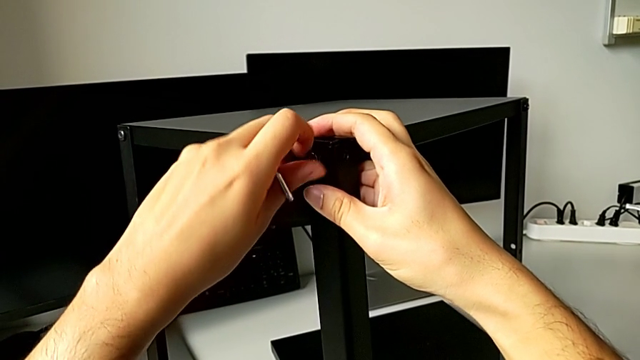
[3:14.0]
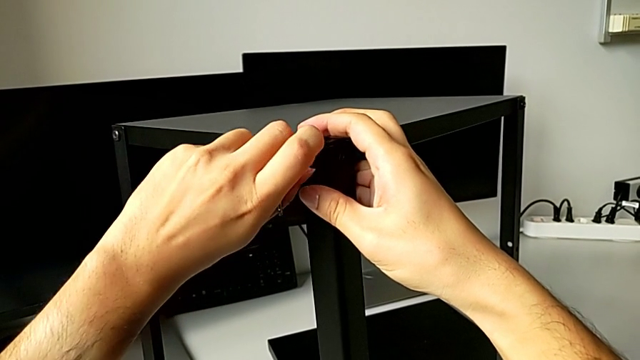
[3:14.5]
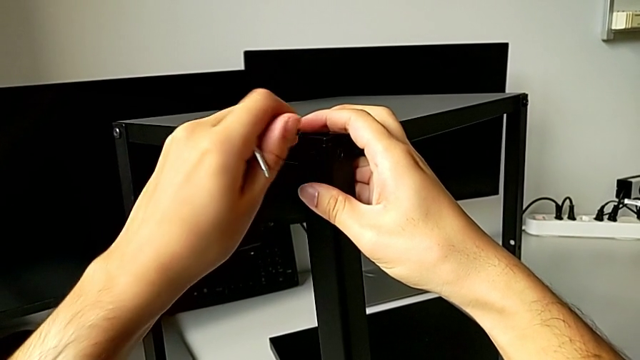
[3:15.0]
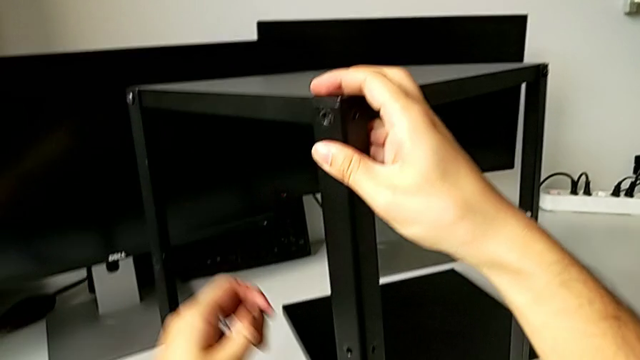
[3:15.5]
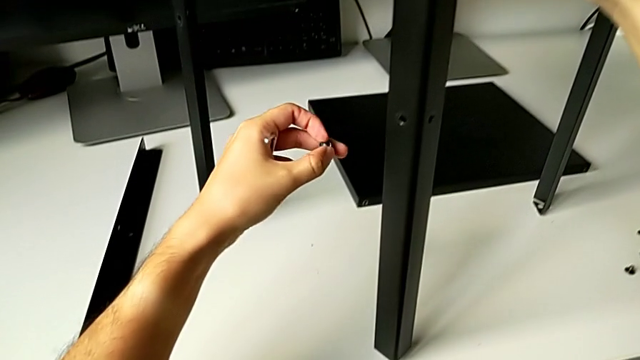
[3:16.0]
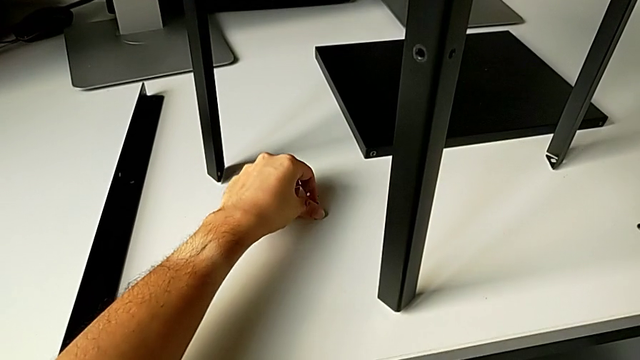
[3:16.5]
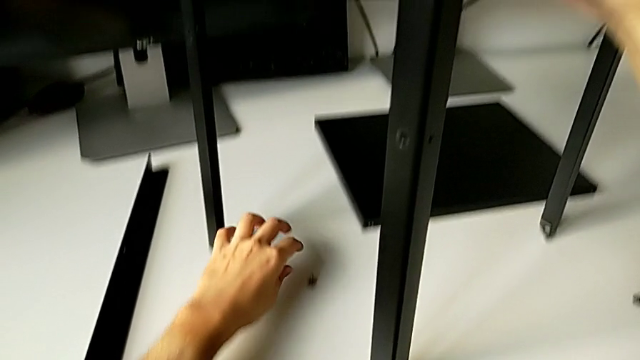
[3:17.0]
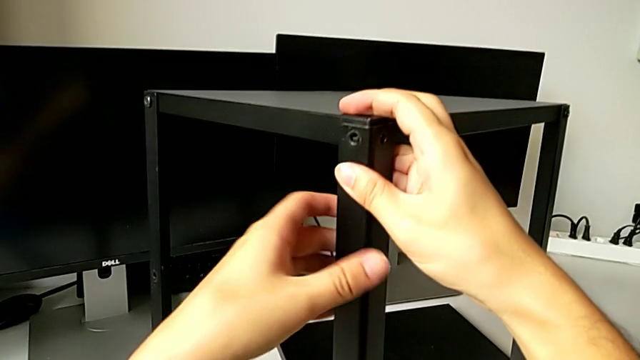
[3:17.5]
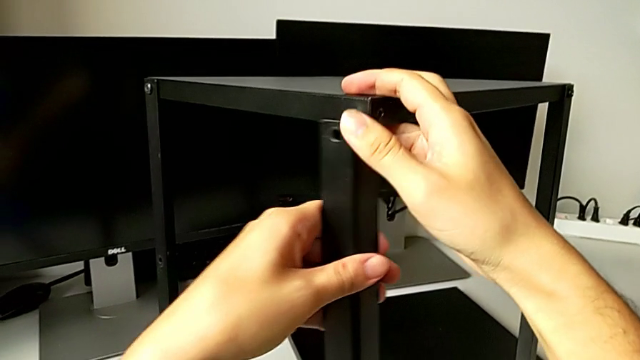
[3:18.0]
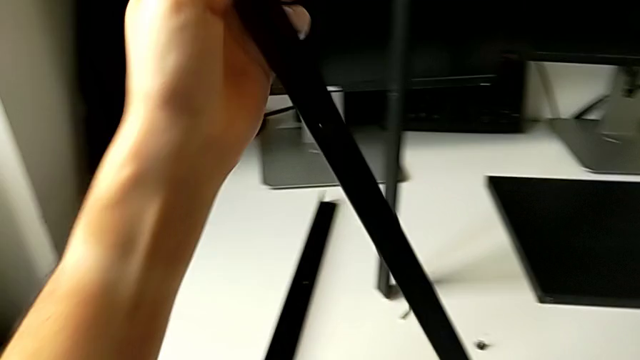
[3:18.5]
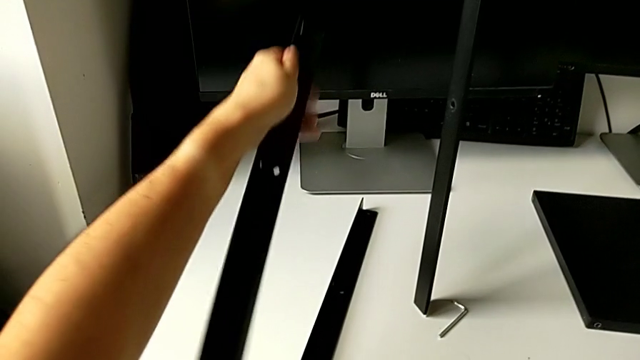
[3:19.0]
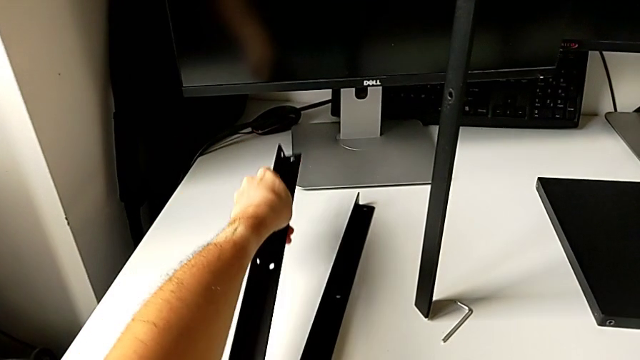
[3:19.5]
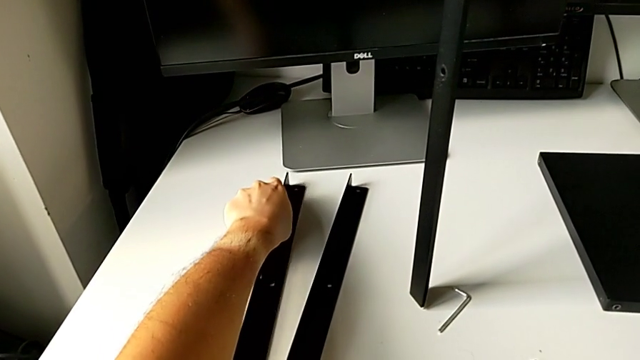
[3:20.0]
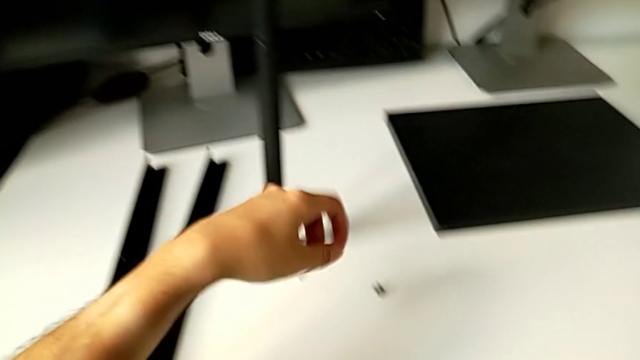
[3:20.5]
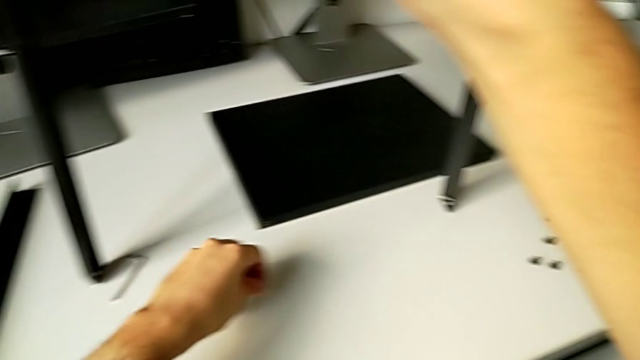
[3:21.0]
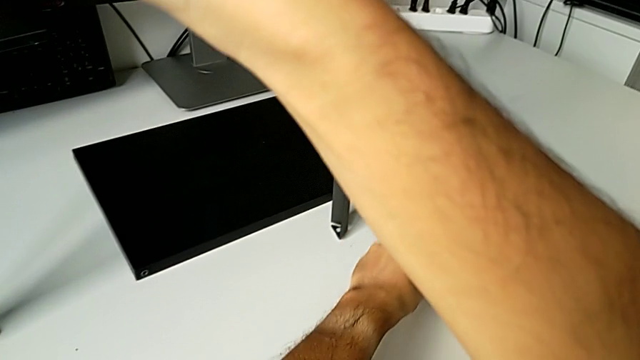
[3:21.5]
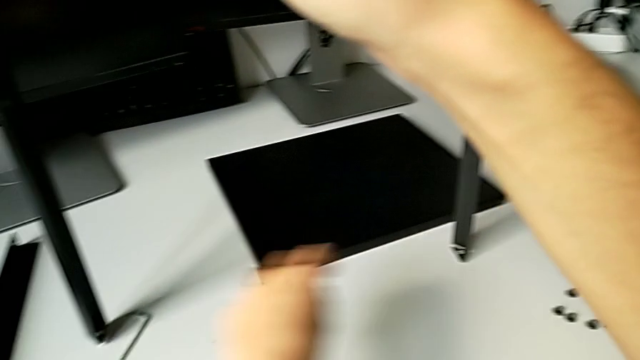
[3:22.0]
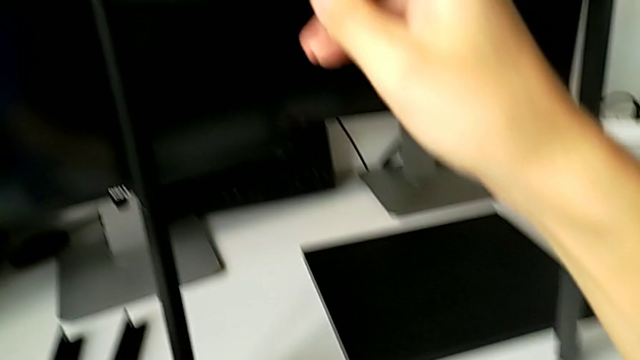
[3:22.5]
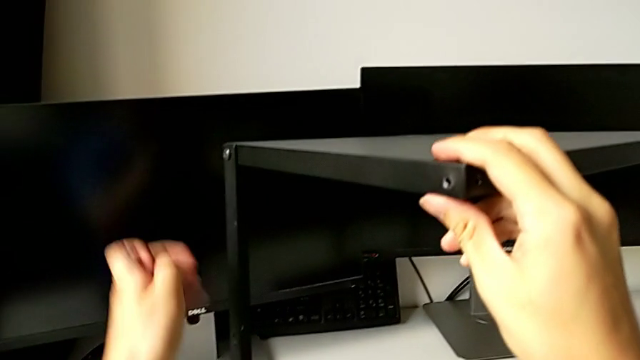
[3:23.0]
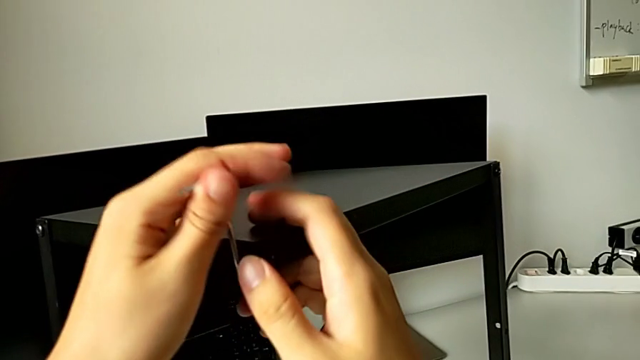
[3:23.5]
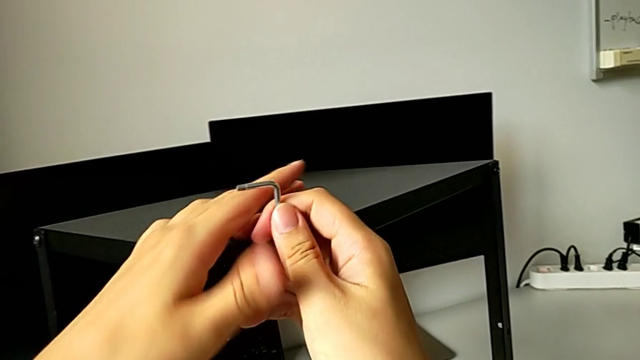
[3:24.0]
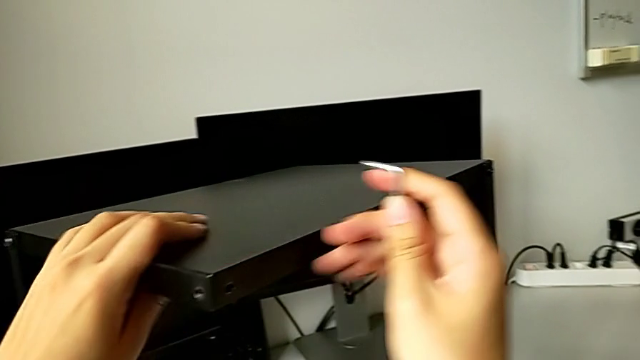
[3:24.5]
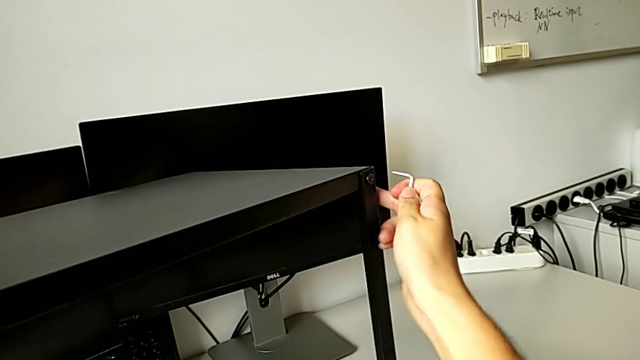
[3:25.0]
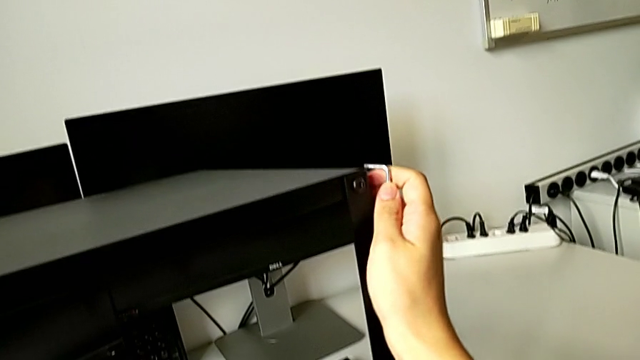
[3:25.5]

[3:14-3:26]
The camera wearer is unscrewing the top hex socket head from the leg and the shelf. They disassemble the hex socket head, place it, place the Allen wrench, disassemble the leg, place it, grab the hex socket head, place it, grab the Allen wrench and approach the hex socket head.

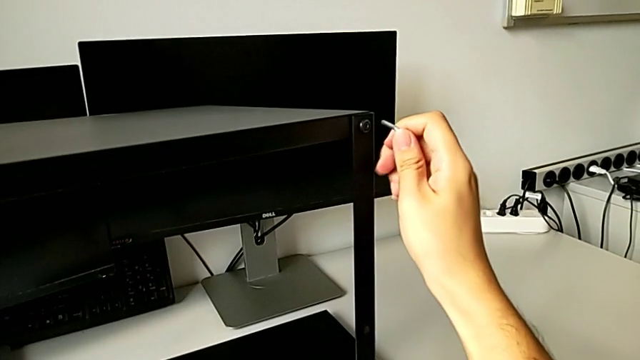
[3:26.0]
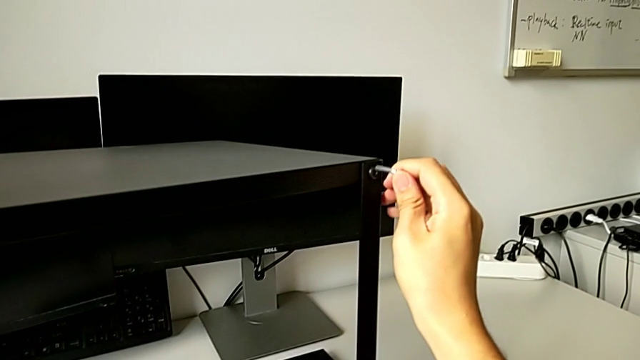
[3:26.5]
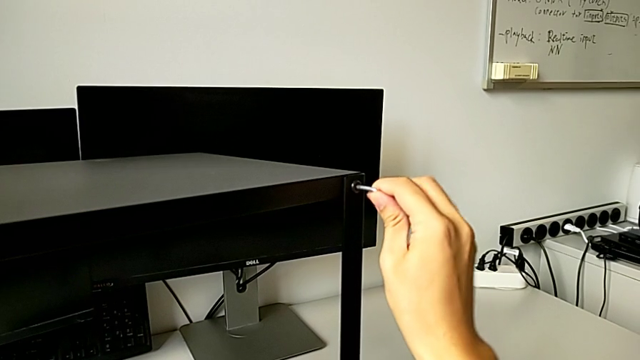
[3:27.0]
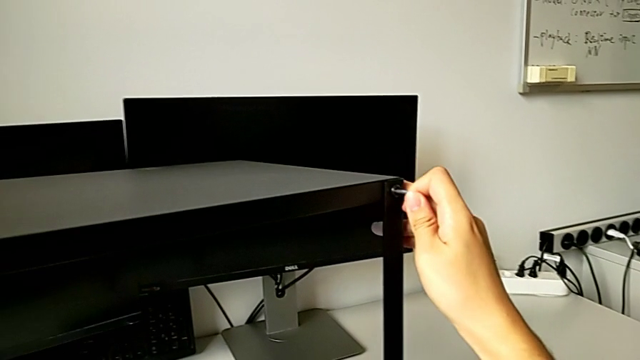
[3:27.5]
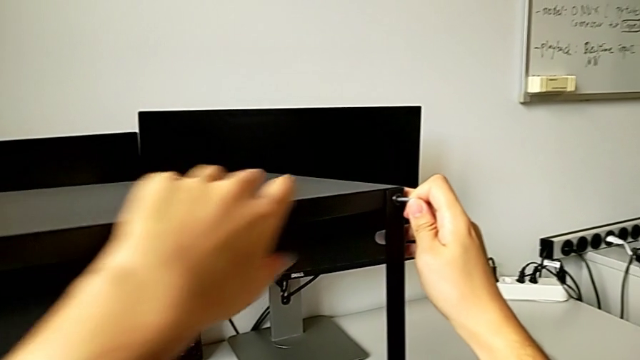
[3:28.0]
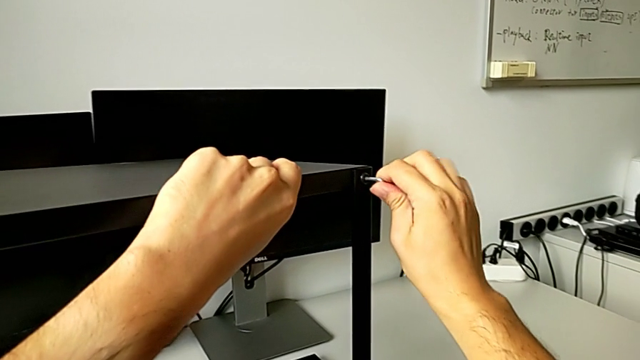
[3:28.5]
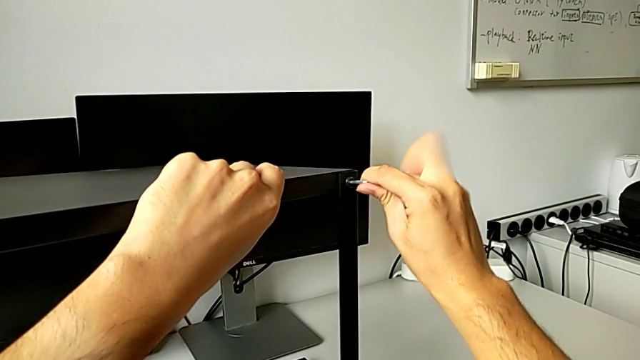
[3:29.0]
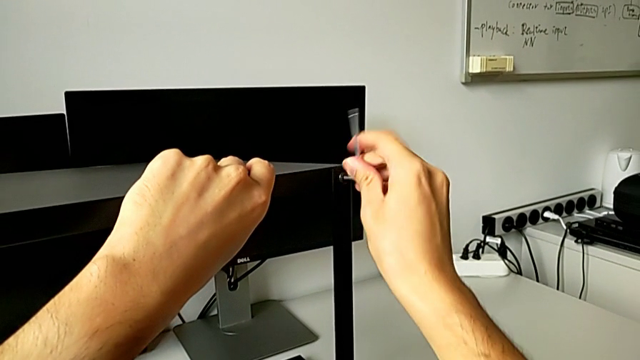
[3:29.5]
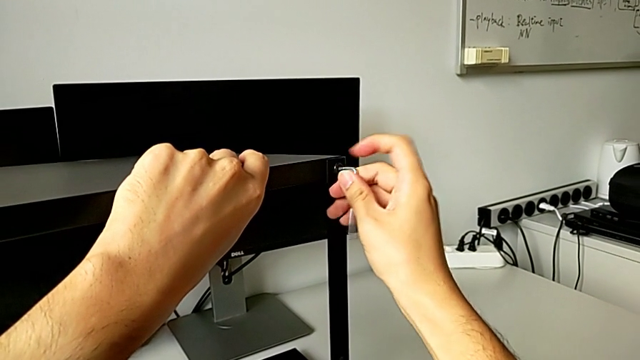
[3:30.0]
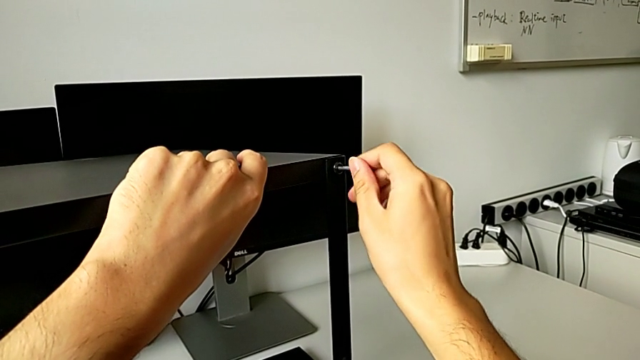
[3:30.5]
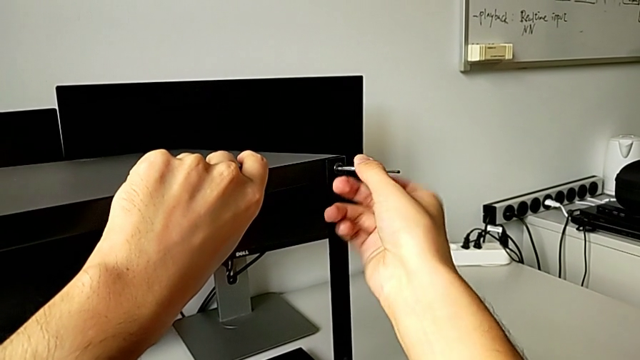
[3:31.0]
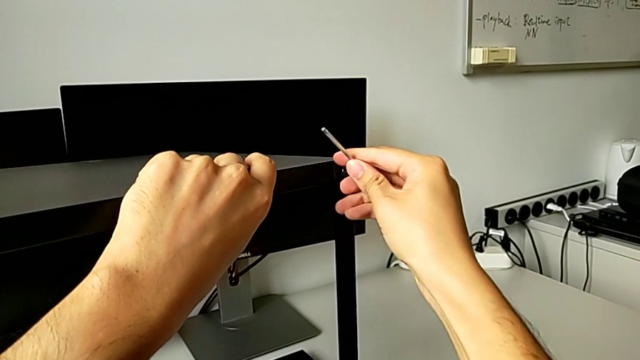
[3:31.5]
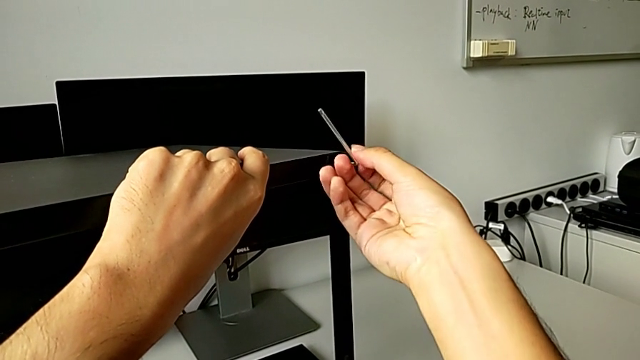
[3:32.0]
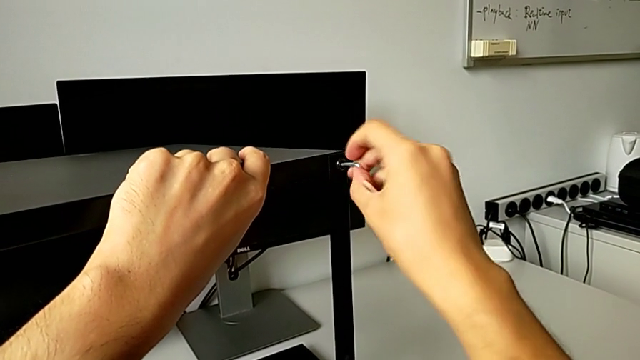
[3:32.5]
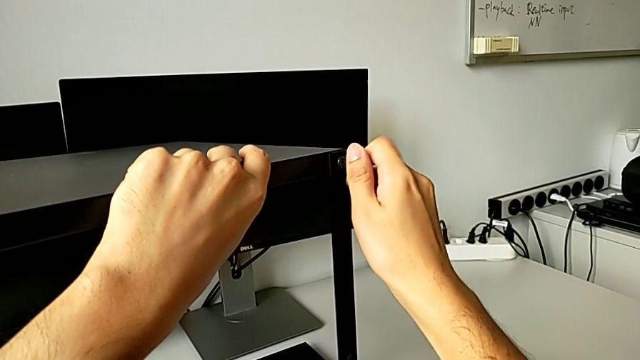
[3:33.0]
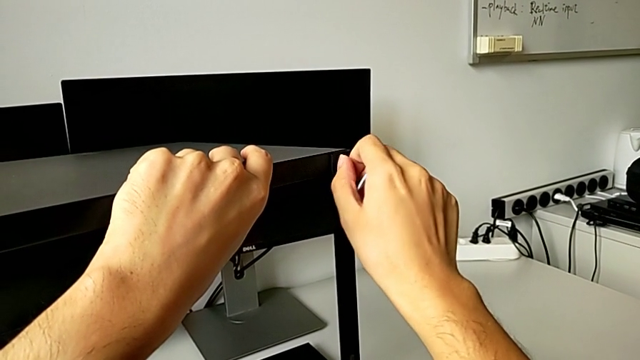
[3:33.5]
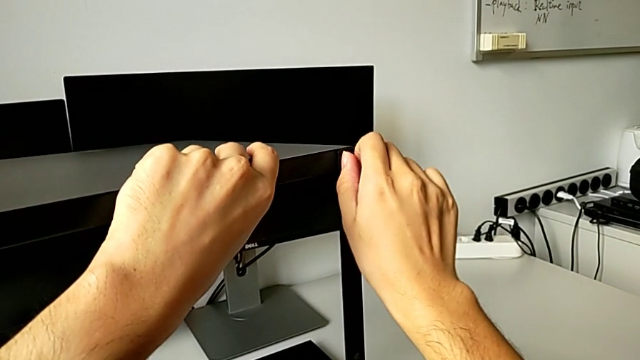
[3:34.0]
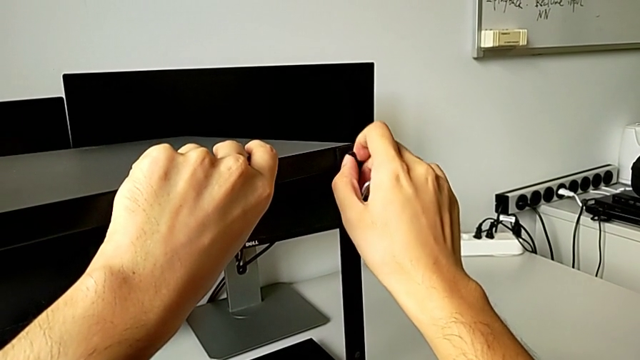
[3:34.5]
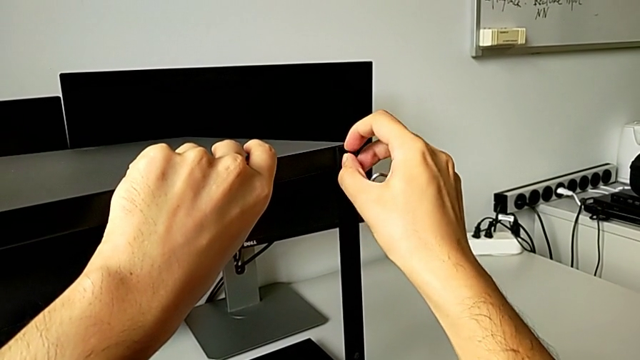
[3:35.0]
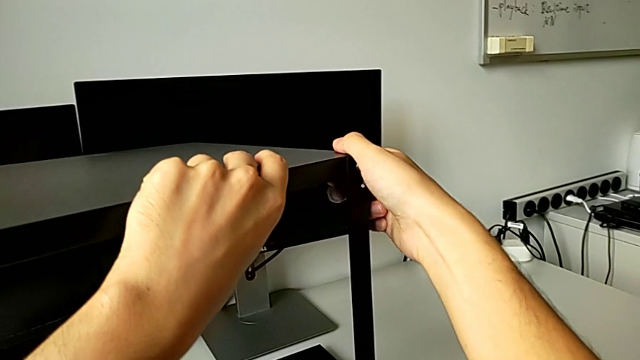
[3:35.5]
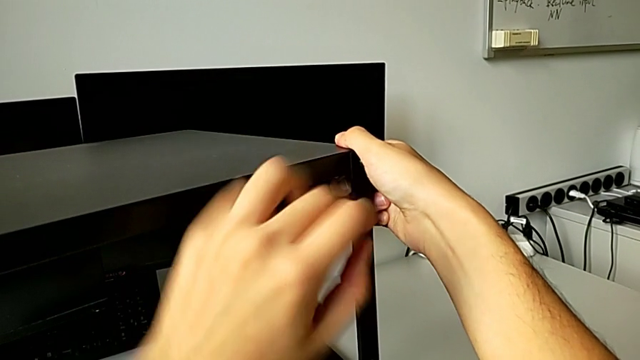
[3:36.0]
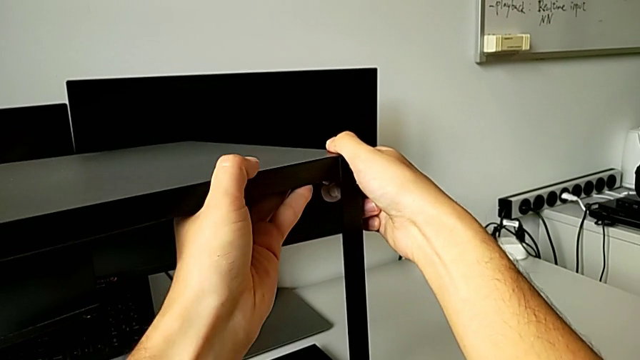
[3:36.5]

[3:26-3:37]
The camera wearer is unscrewing the top hex socket head from the leg and the shelf. They insert the Allen wrench, unscrew the hex socket head, withdraw the Allen wrench, unscrew the hex socket head and grab the top tray.
